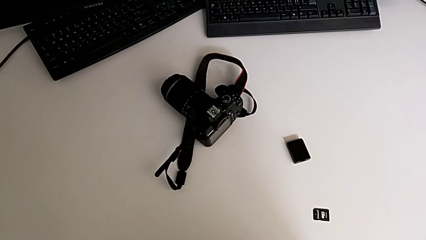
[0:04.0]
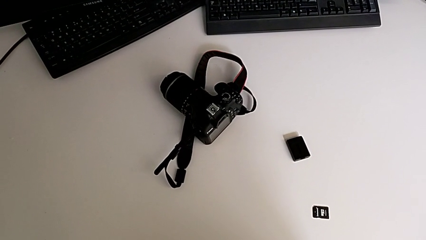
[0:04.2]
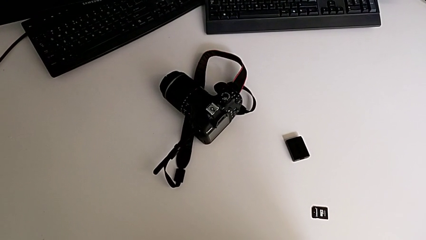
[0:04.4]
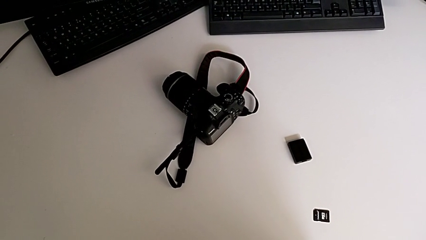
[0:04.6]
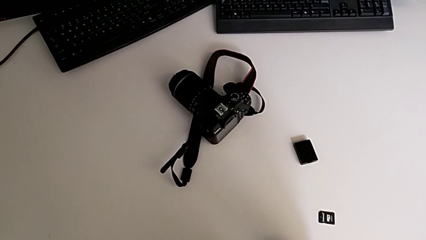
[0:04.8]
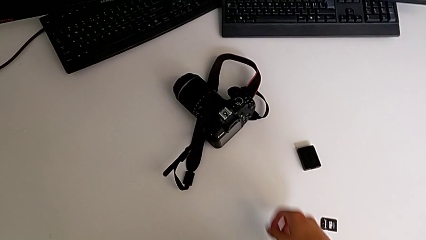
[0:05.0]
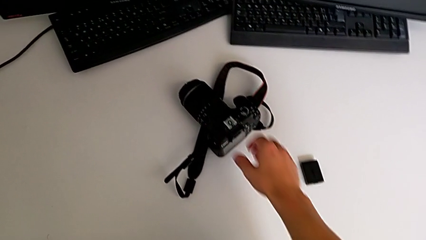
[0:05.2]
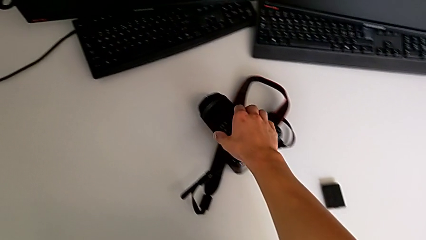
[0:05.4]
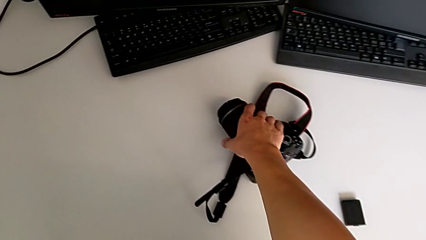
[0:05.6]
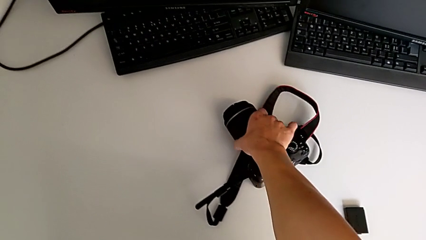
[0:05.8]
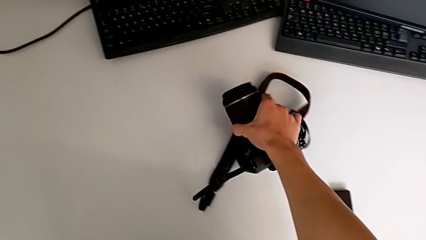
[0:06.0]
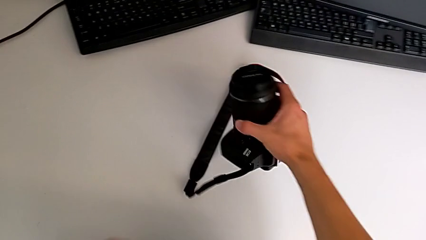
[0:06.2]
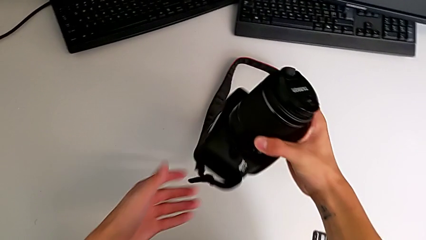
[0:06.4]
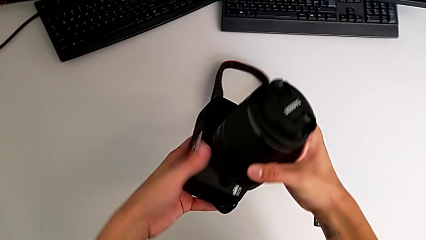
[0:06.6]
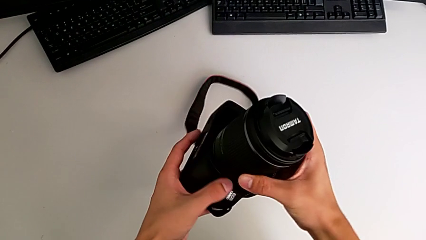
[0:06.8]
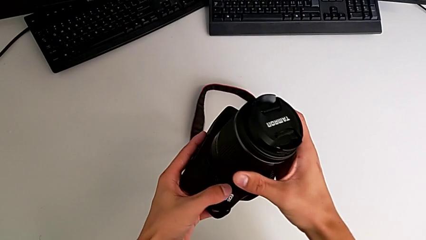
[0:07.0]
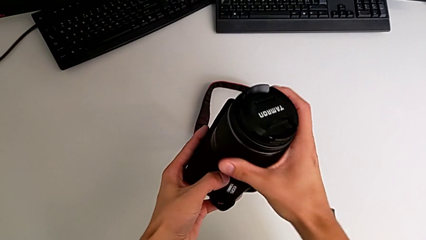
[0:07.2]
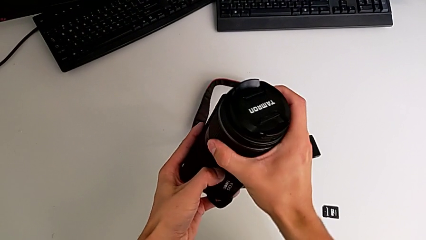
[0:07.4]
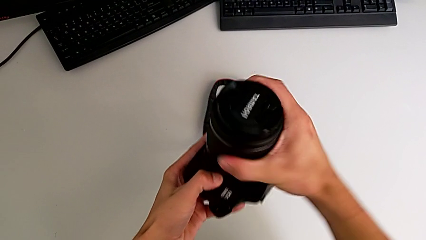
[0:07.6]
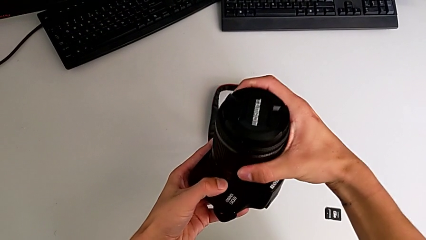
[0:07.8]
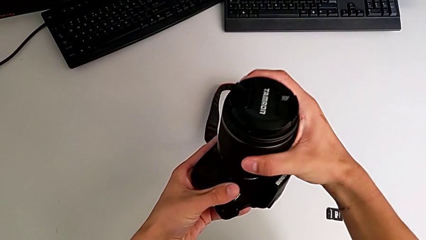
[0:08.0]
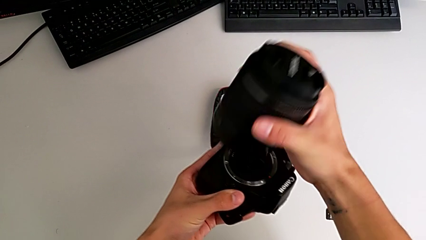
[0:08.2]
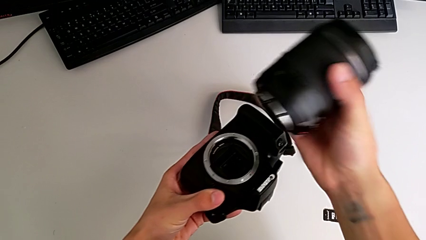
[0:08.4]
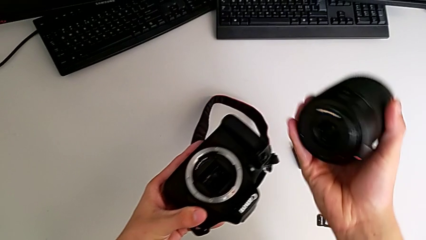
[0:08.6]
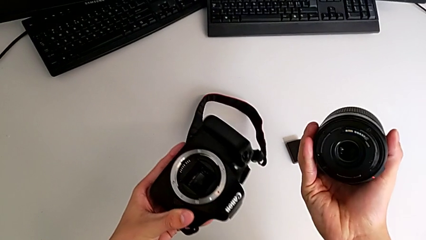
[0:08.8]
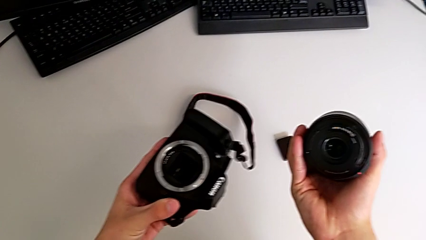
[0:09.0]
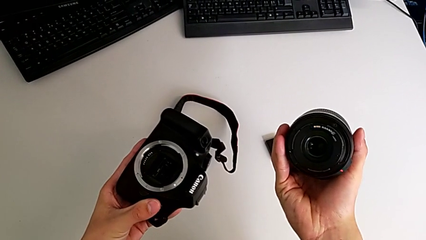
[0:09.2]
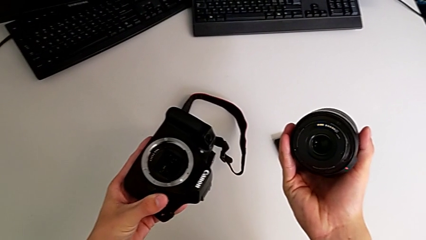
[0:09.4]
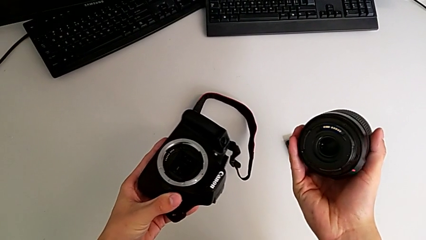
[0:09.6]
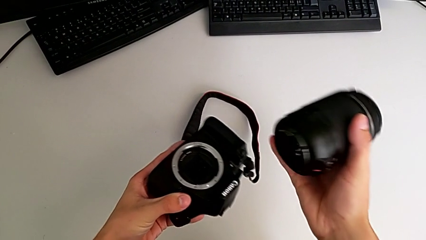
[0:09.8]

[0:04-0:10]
The camera wearer detaches the lens. They grab the DSLR, lift it, withdraw the lens, press the release button and lift the lens.

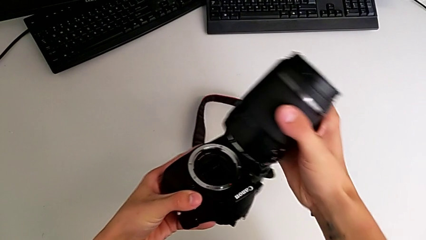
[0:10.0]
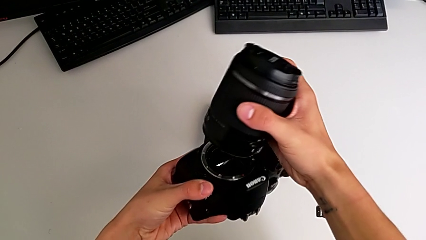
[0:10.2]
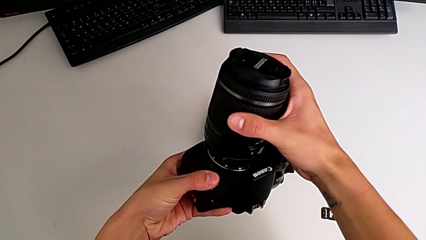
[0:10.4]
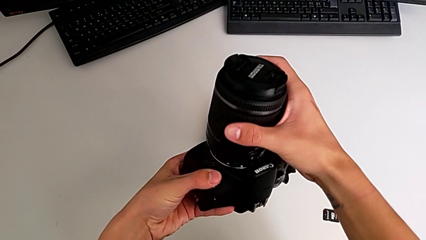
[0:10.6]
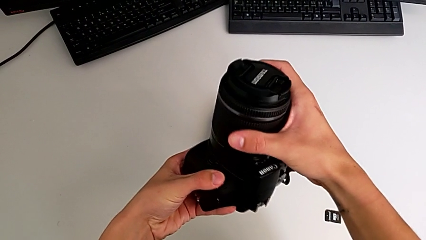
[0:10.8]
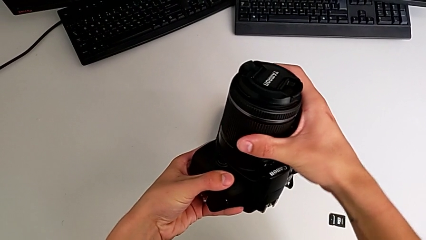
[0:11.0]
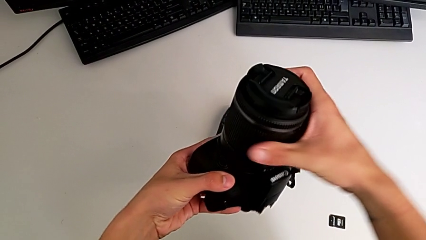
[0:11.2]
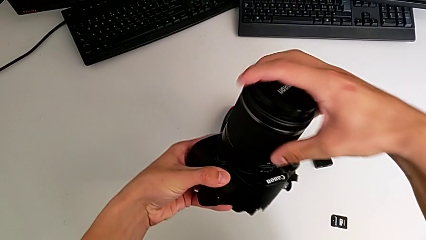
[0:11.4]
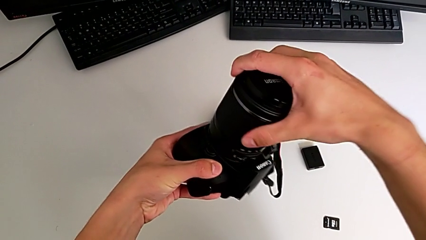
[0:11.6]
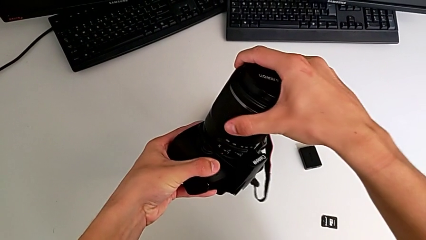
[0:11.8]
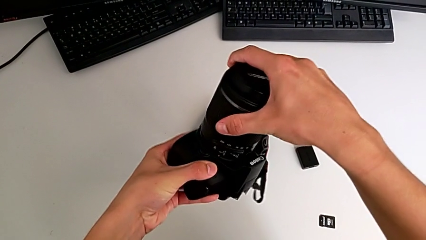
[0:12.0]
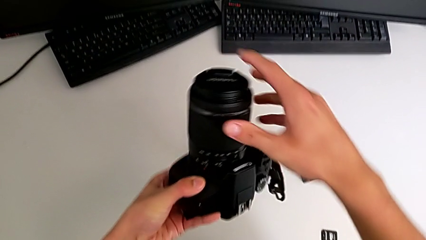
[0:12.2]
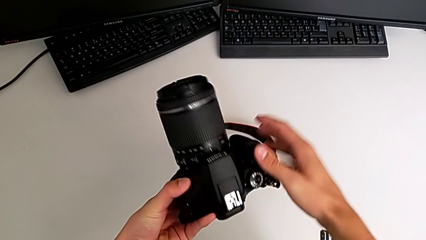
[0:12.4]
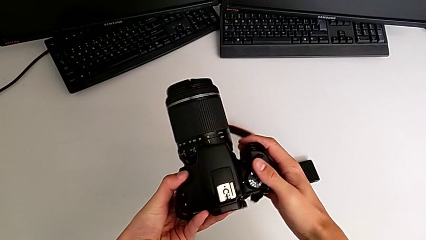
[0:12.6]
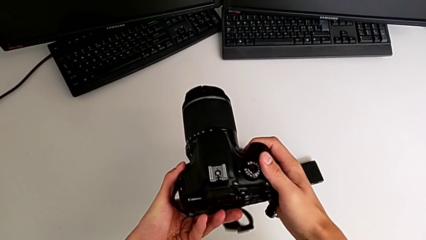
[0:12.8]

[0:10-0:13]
The camera wearer attaches the lens. They insert the lens and assemble it.

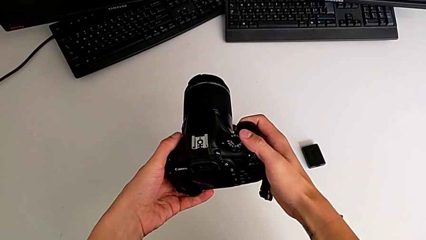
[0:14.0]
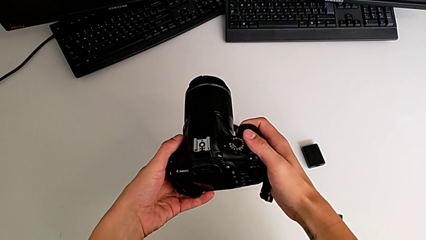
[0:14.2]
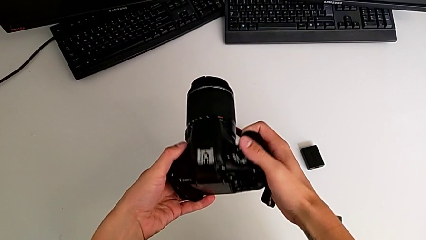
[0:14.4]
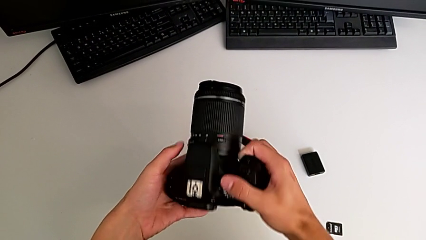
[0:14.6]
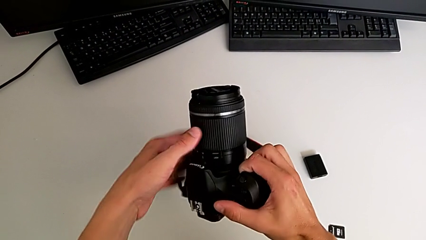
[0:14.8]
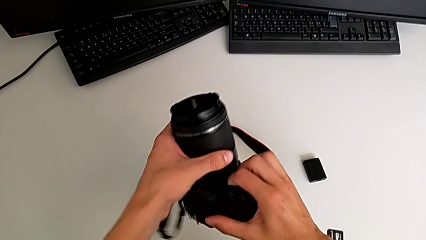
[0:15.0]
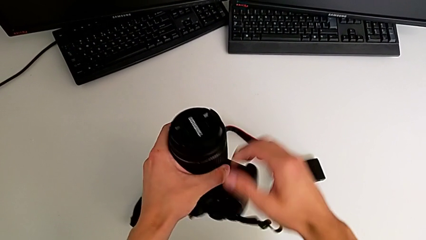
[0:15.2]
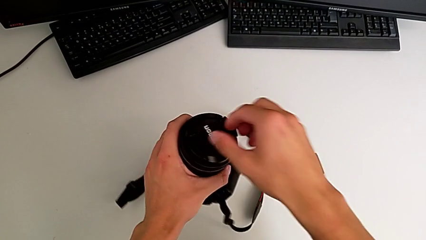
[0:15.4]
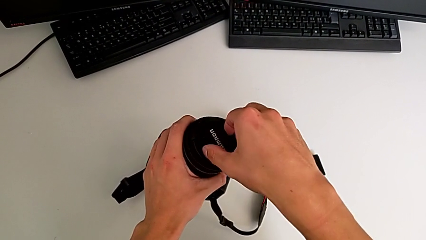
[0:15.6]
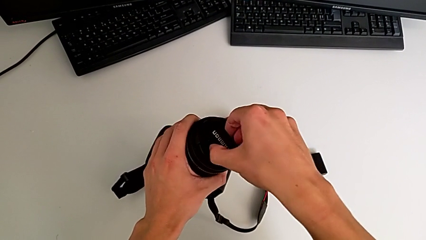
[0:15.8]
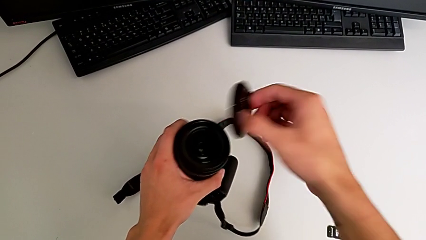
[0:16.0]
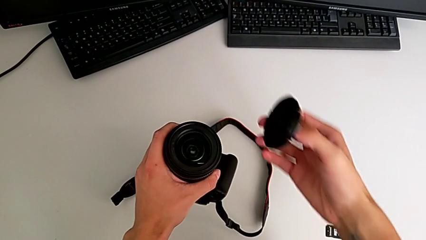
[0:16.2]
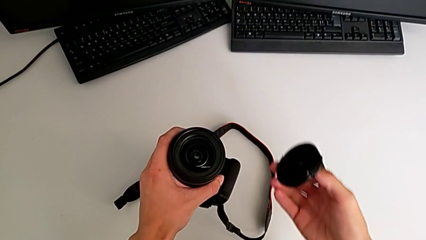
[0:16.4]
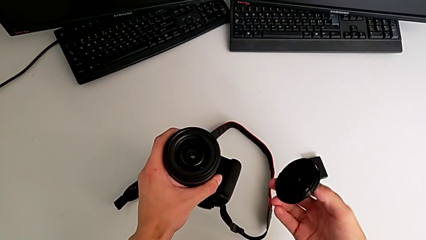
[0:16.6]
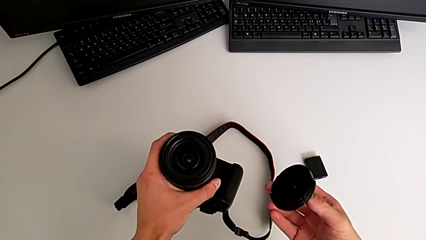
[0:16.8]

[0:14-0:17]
The camera wearer removes the lens cover. They rotate the DSLR, withdraw the lens cover and hold the DSLR.

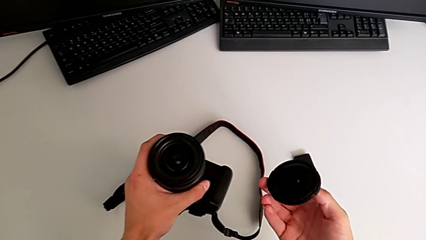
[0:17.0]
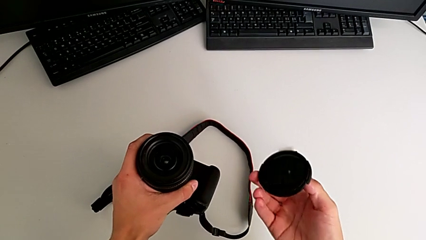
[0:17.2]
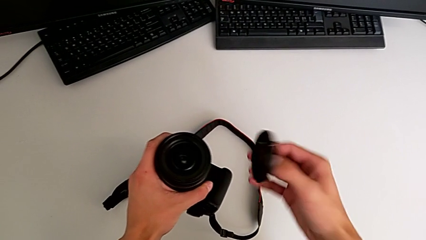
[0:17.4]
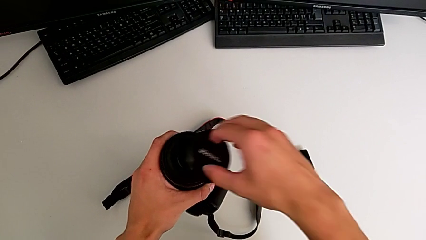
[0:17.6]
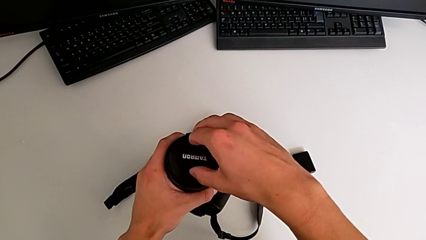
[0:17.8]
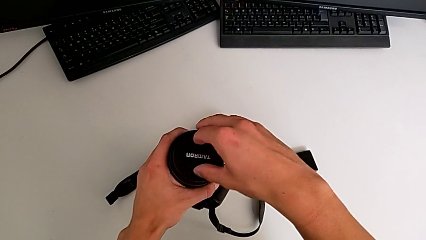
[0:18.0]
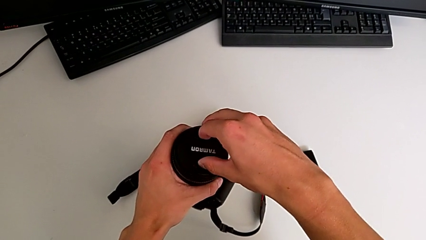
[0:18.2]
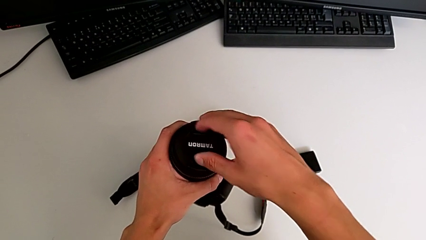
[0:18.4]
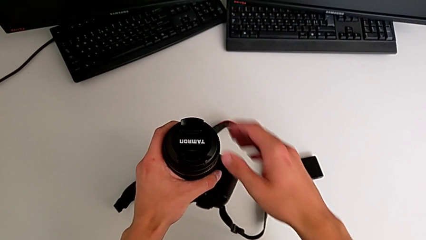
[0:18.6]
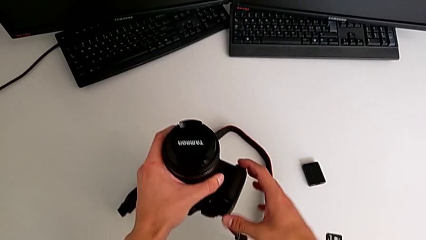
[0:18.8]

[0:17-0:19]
The camera wearer attaches the lens cover. They assemble the lens cover.

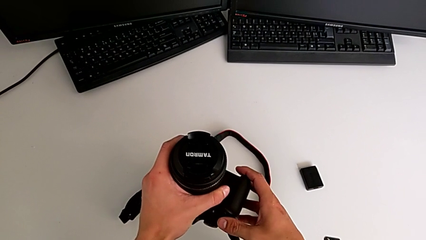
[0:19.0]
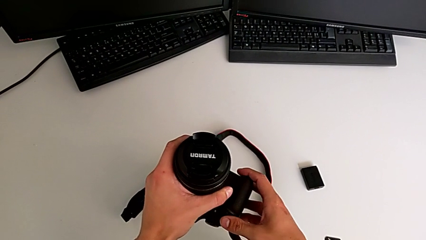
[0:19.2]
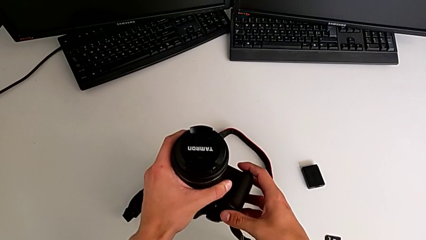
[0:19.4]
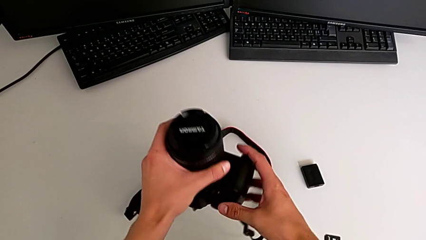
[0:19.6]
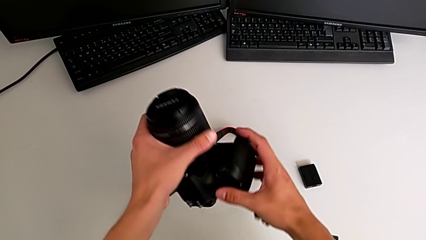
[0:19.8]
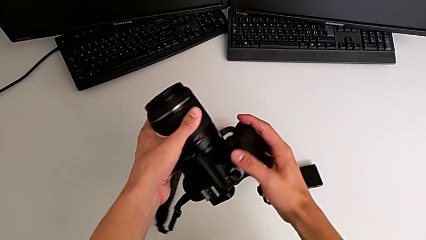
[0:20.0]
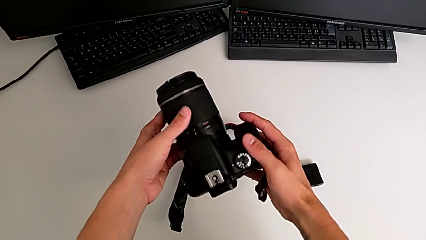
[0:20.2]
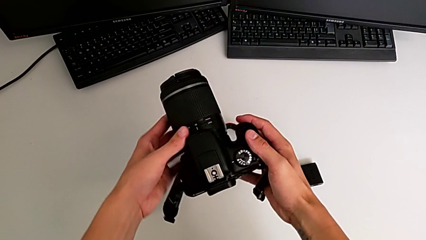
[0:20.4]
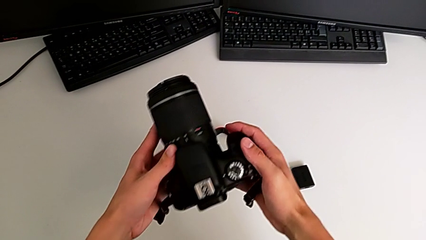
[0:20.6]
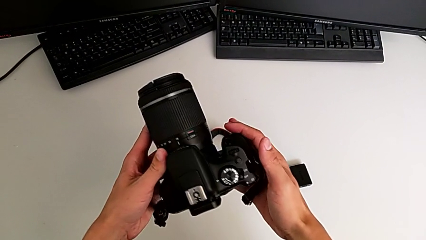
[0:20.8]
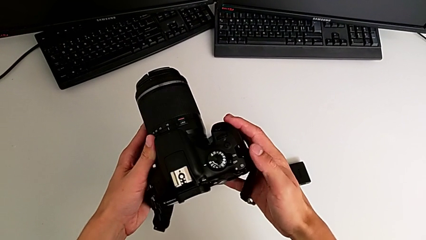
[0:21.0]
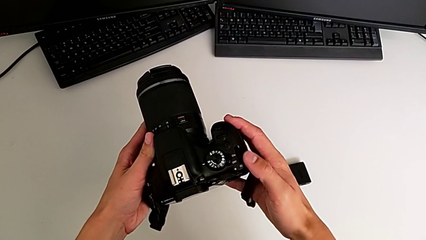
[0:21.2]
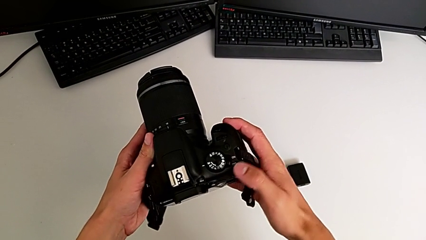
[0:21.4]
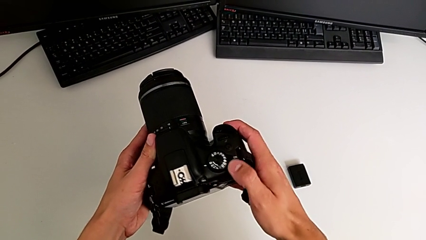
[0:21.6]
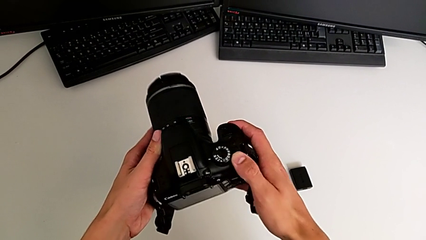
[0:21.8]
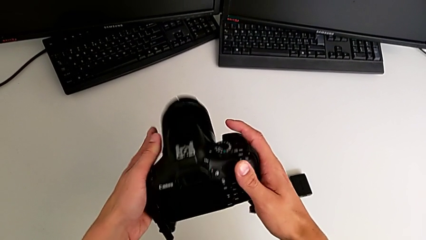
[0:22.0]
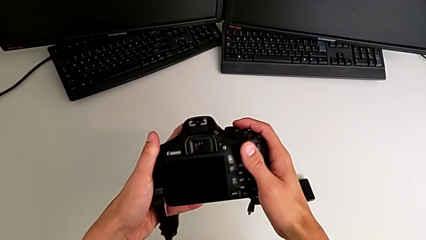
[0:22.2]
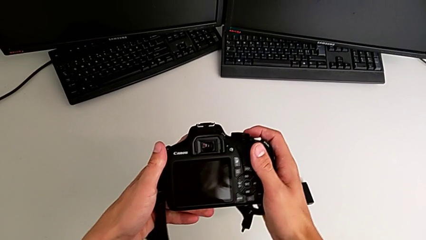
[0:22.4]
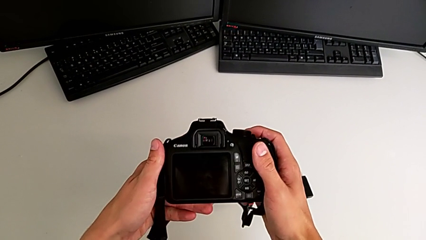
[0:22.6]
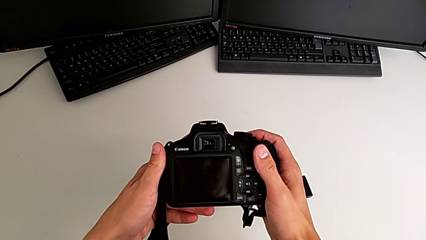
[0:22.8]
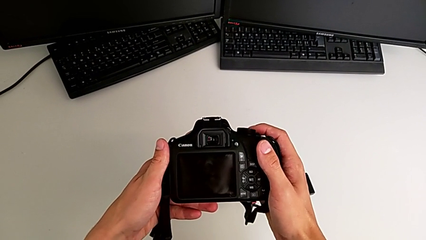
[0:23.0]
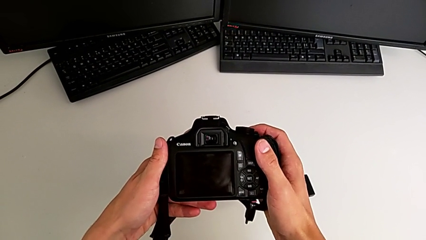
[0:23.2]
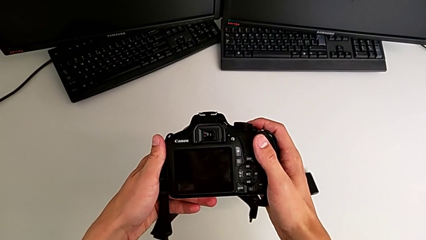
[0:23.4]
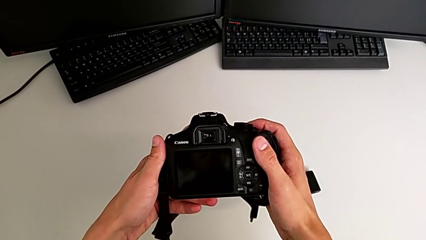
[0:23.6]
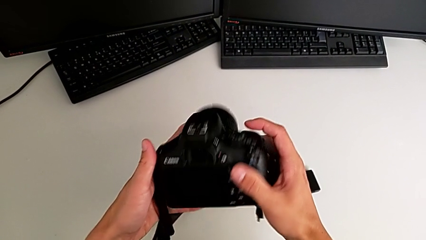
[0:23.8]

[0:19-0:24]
The camera wearer is turning on the DSLR. They rotate the DSLR, push the button and wrongly push the button.
